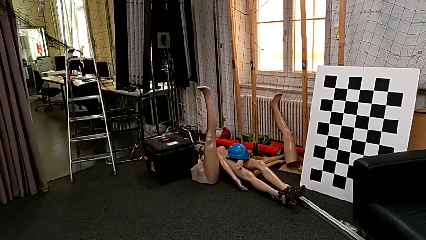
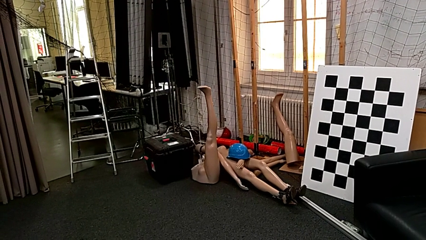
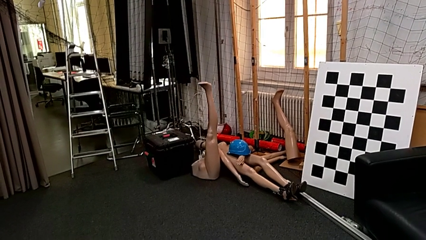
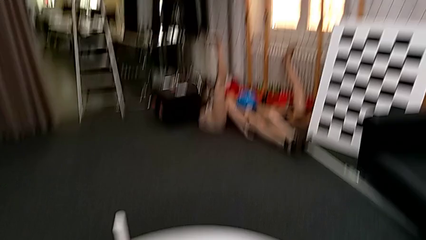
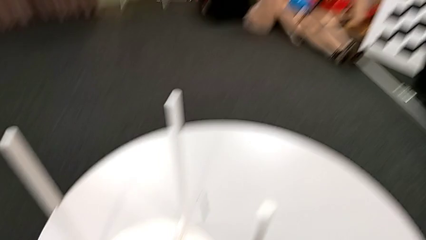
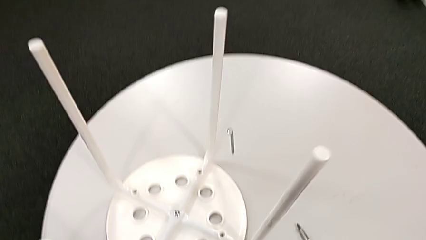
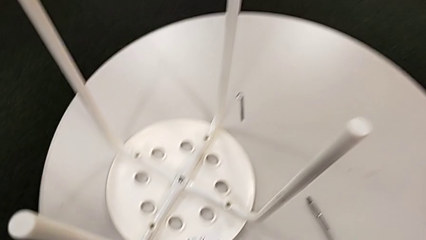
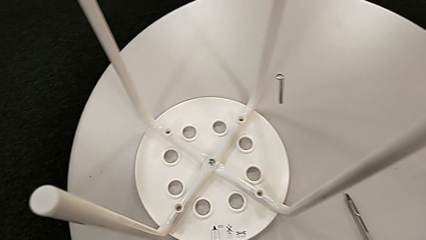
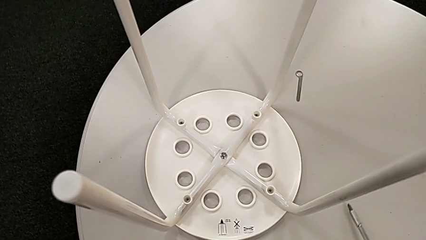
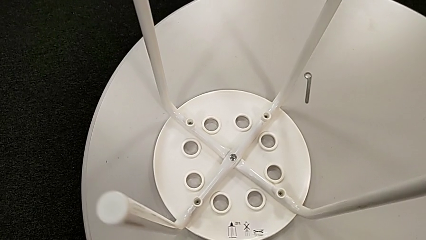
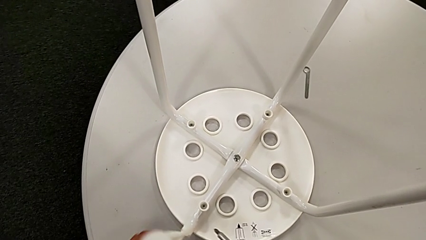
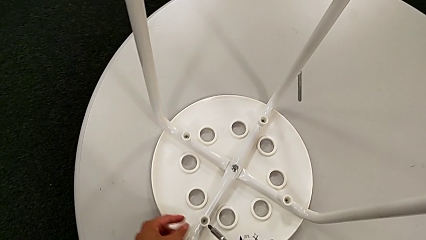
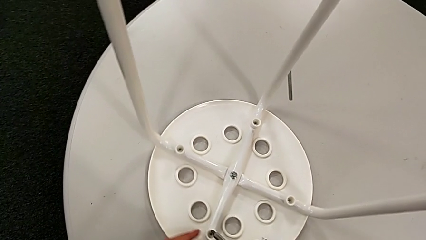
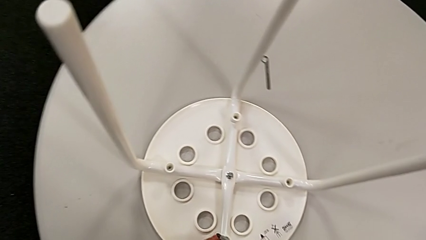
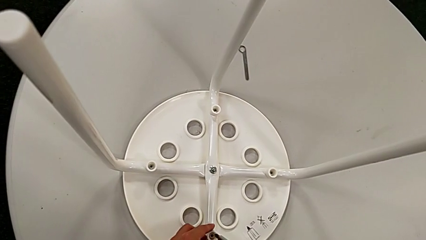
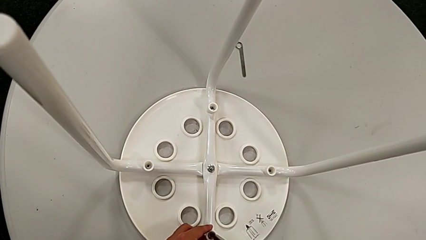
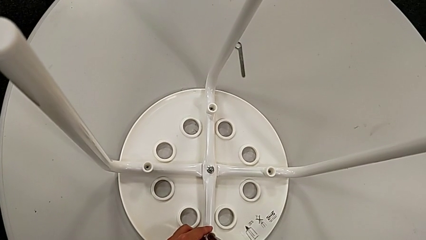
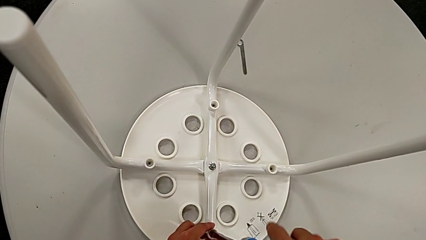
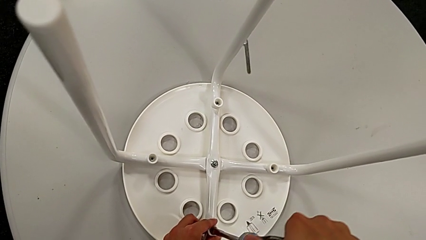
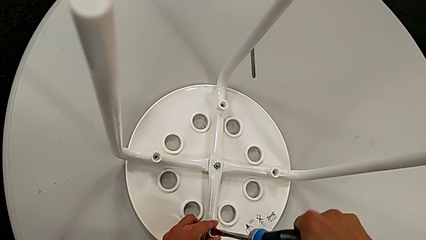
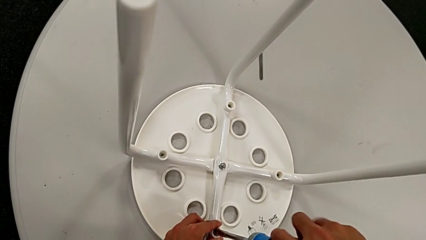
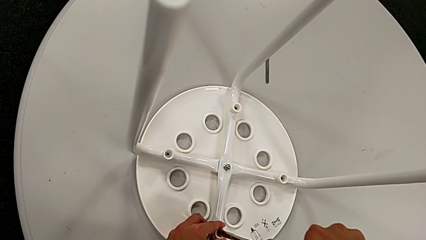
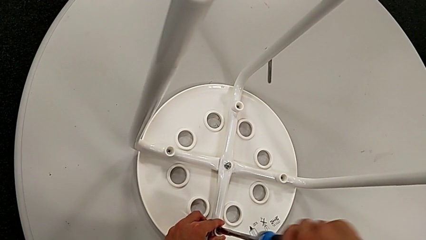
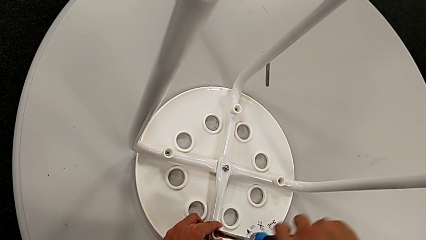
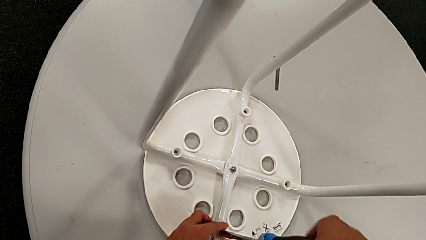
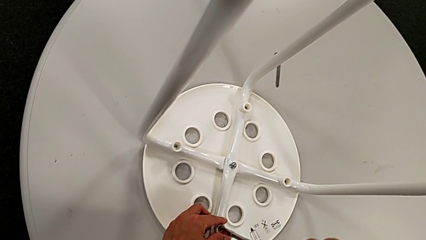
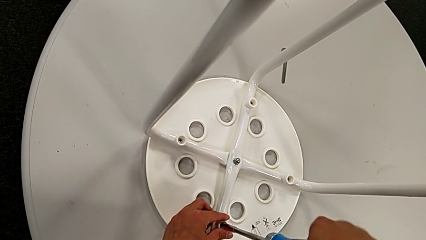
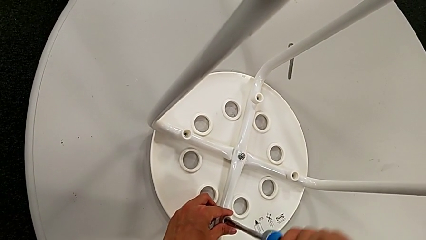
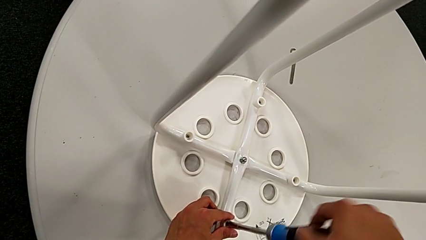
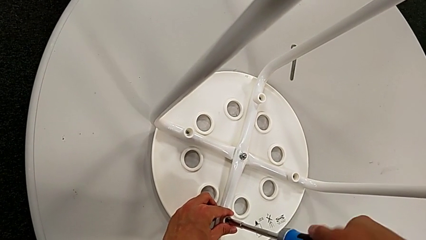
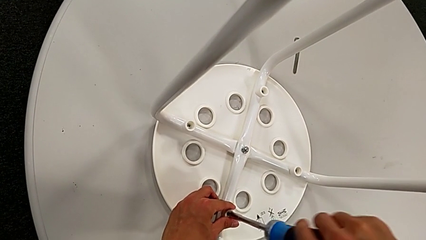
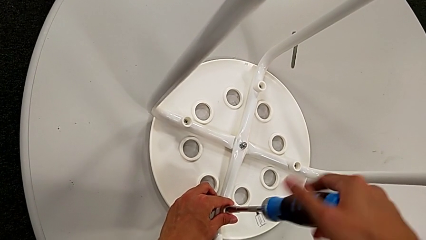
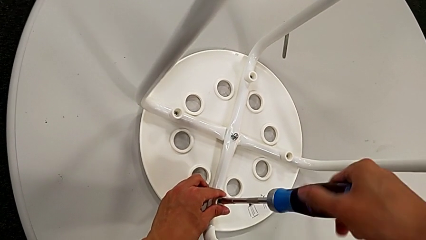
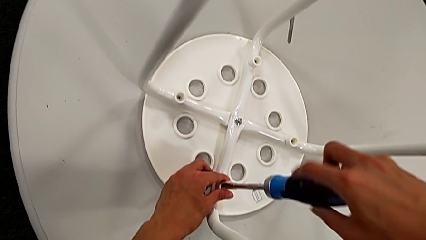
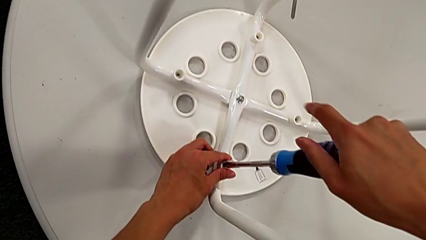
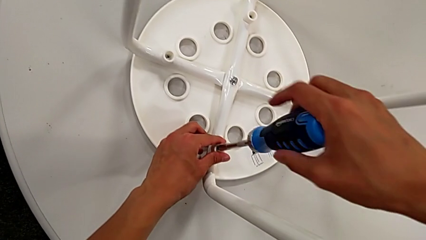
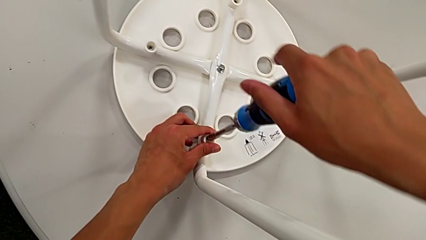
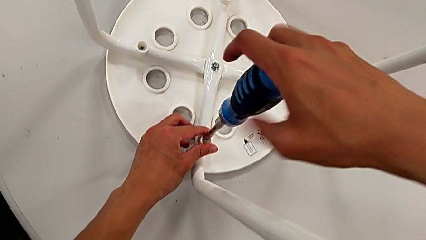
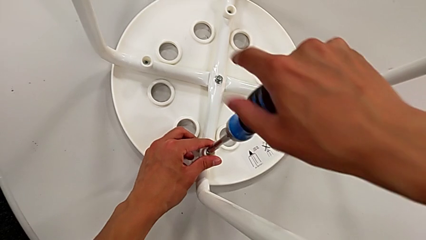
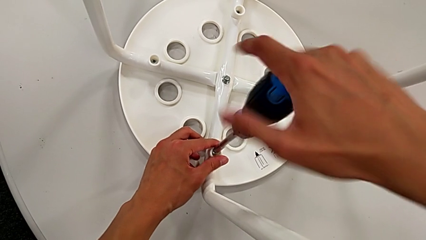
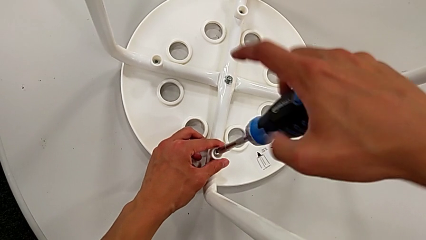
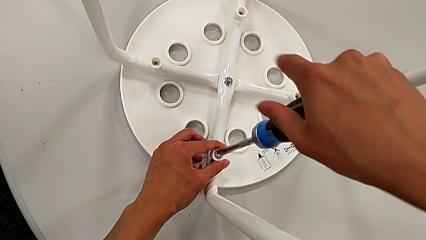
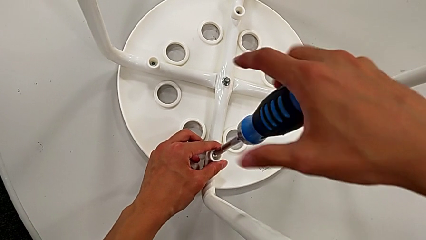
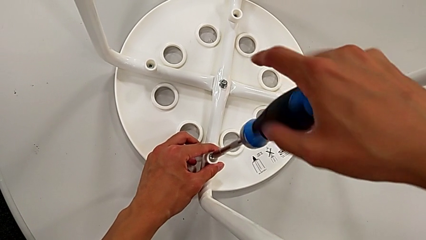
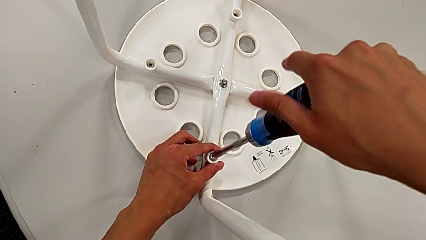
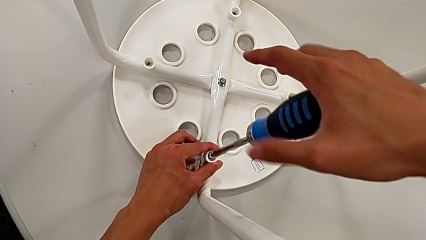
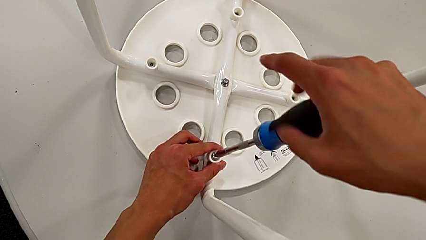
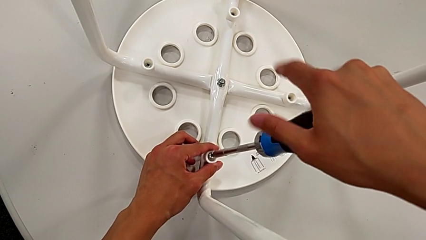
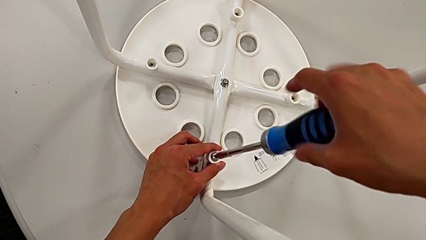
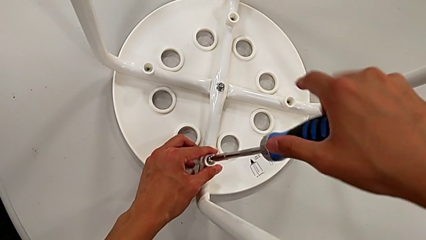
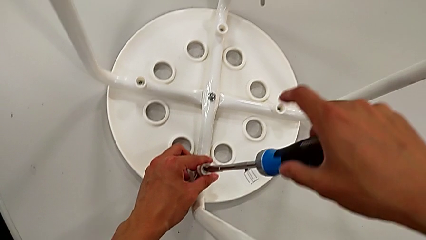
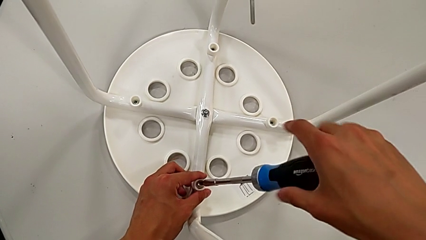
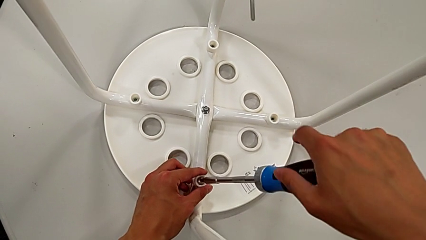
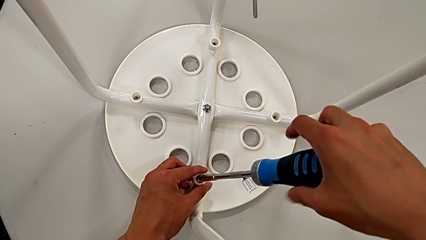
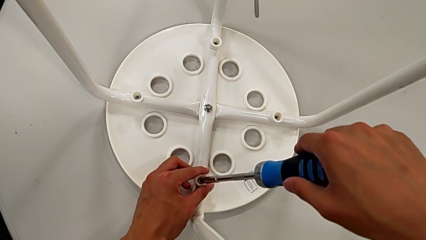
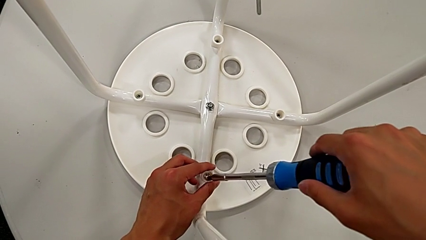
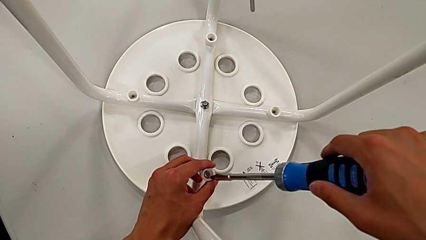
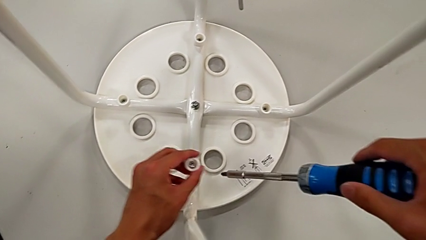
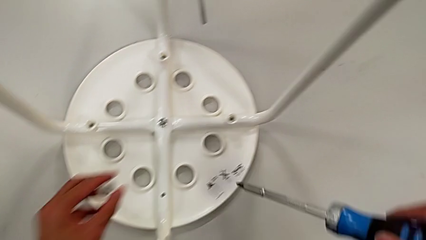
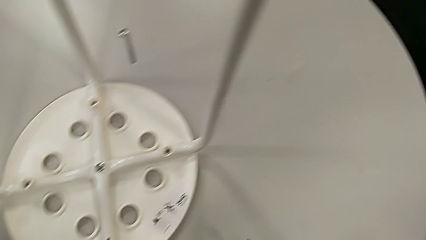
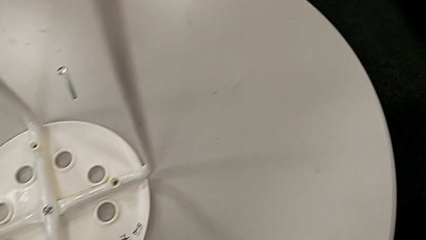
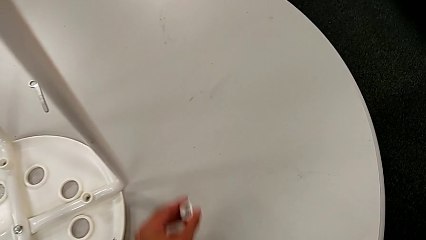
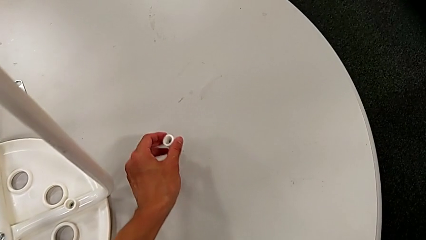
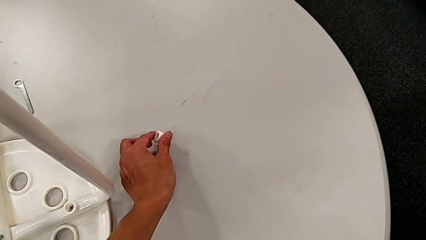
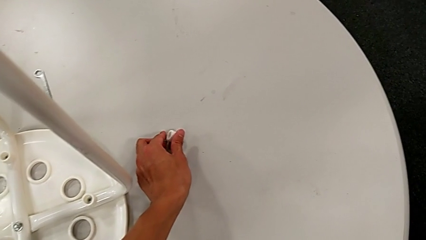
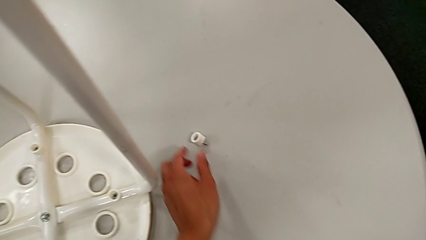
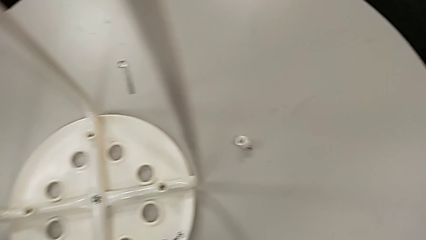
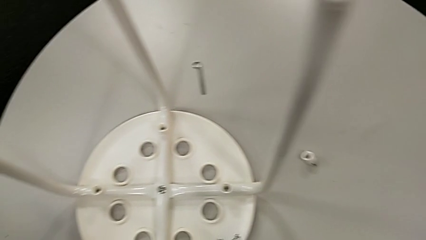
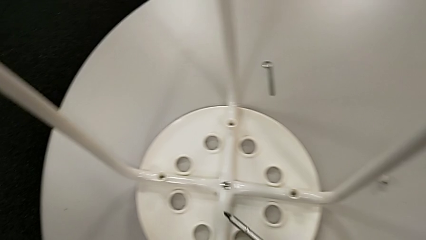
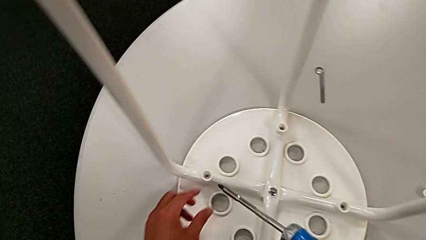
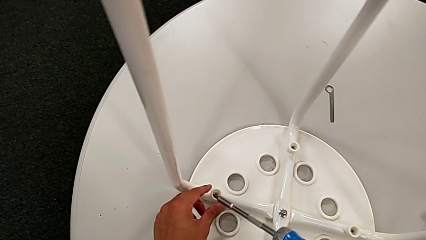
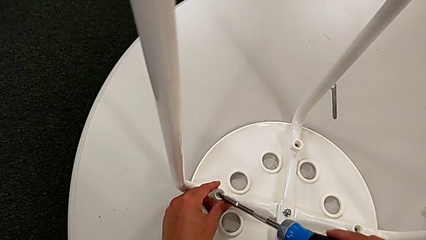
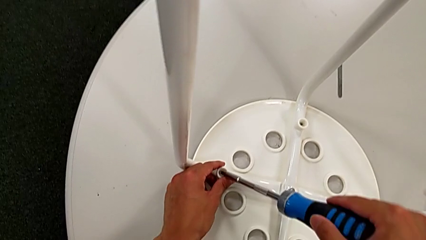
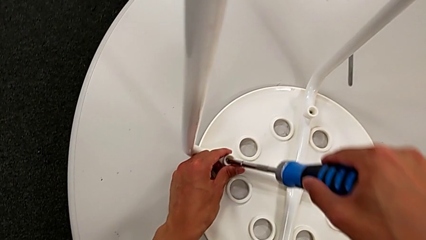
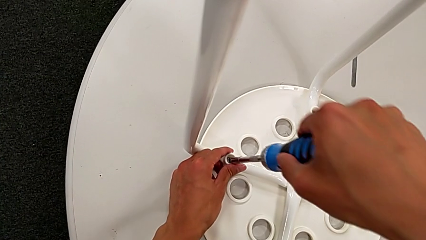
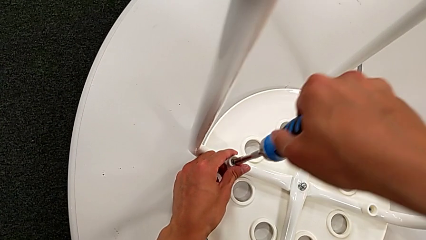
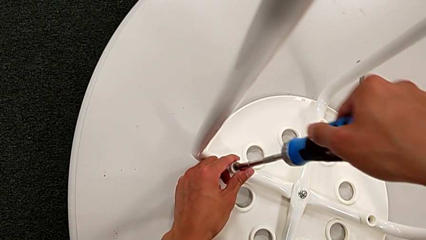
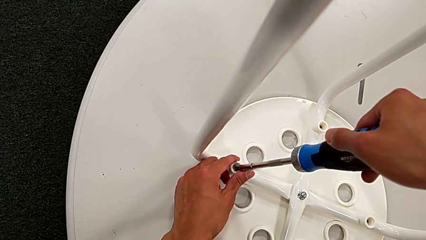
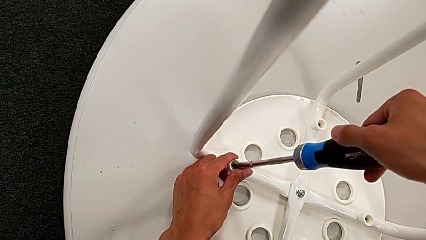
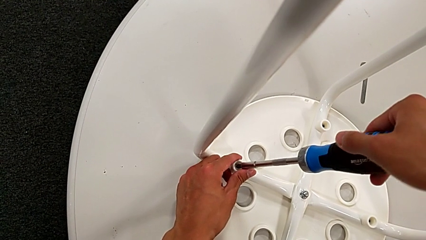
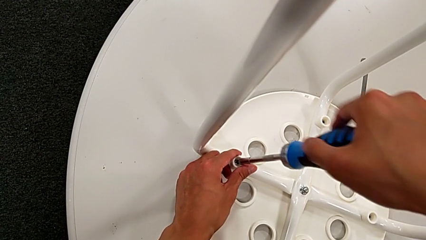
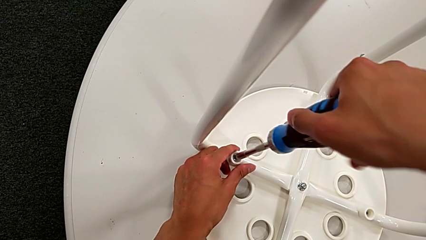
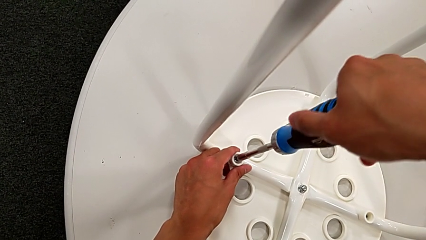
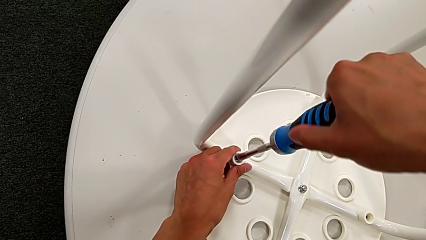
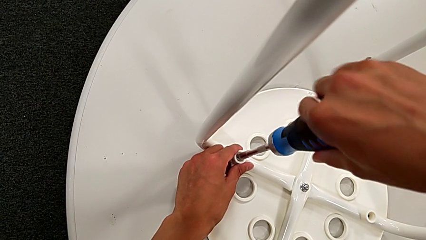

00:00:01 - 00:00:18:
The camera wearer is disassembling the seat. They grab the screwdriver, slide the stool, insert the screwdriver, unscrew the screw, withdraw the screw, lift it, place it, approach it, insert the screwdriver and begin to unscrew the screw.
